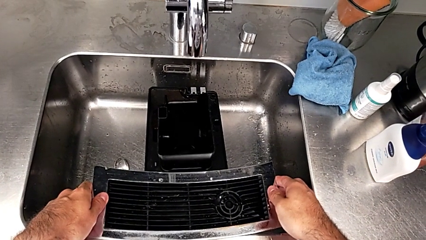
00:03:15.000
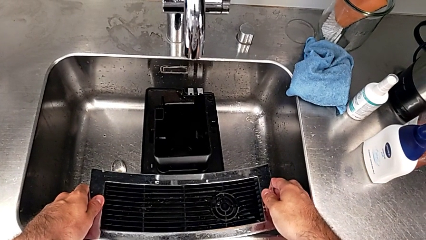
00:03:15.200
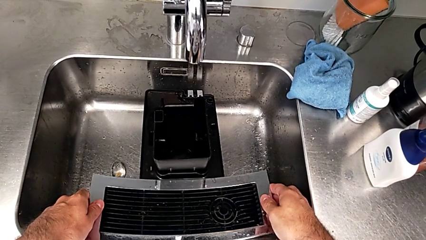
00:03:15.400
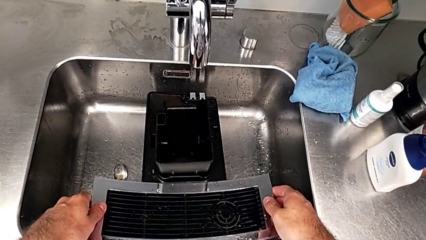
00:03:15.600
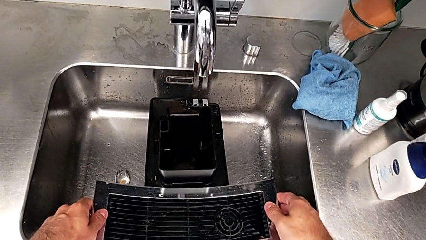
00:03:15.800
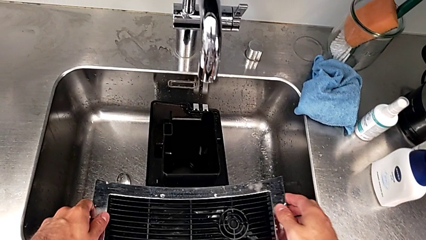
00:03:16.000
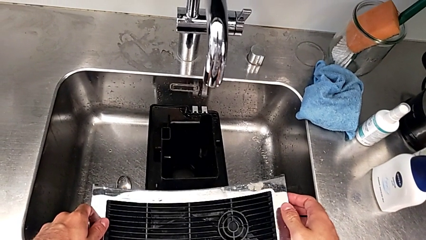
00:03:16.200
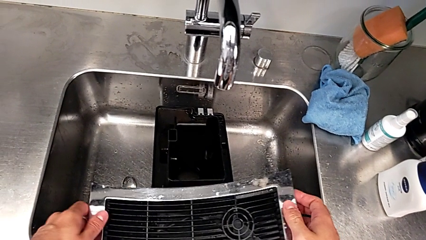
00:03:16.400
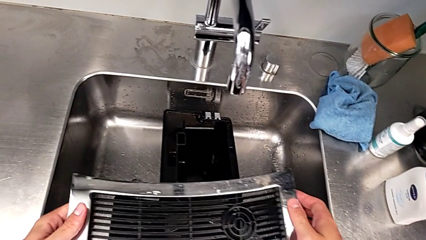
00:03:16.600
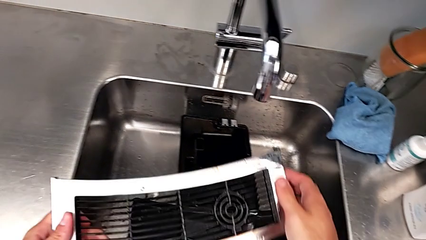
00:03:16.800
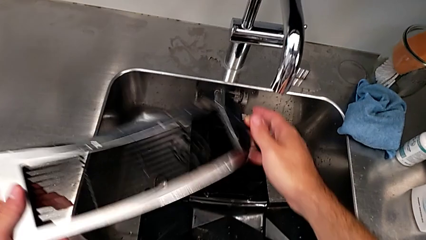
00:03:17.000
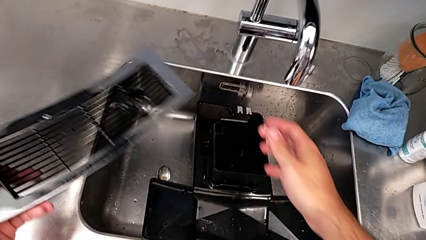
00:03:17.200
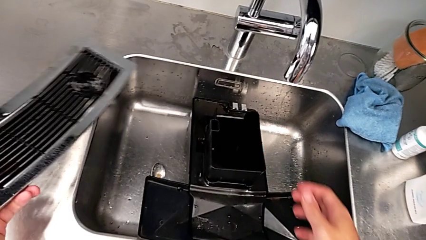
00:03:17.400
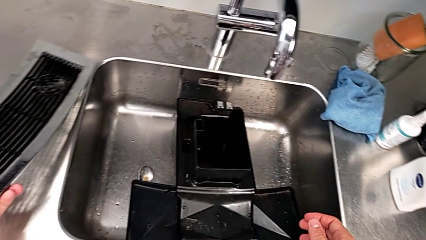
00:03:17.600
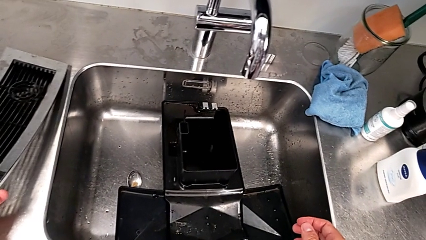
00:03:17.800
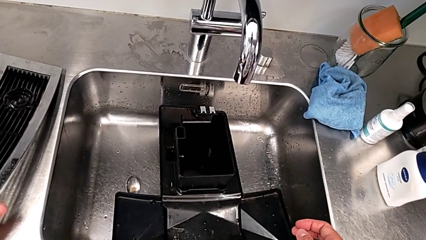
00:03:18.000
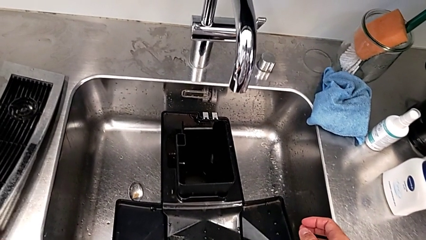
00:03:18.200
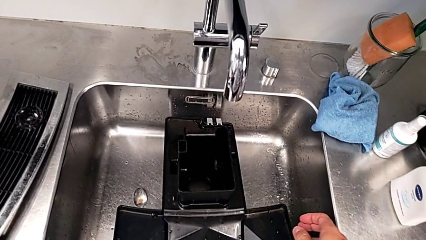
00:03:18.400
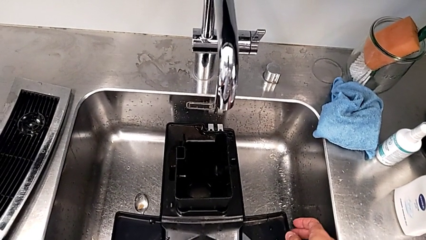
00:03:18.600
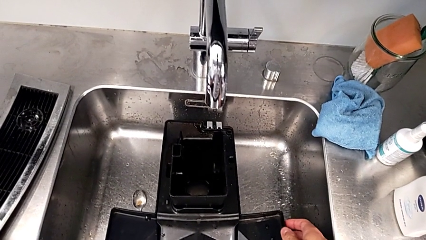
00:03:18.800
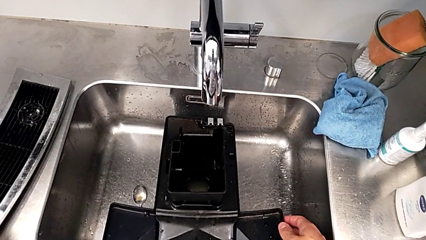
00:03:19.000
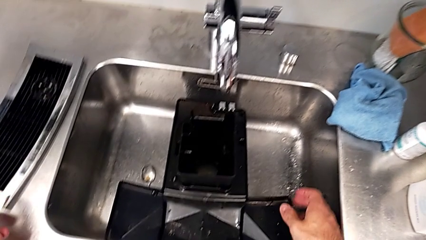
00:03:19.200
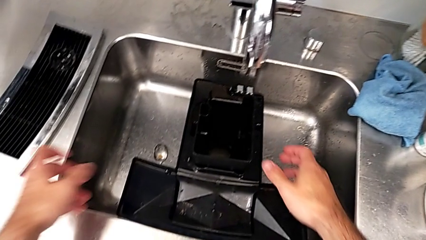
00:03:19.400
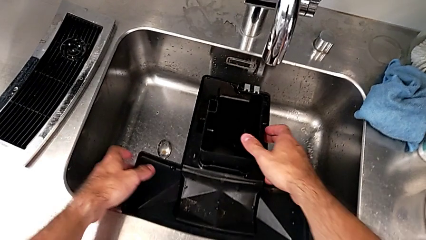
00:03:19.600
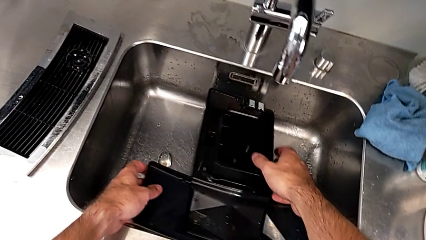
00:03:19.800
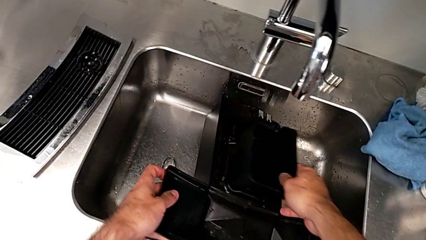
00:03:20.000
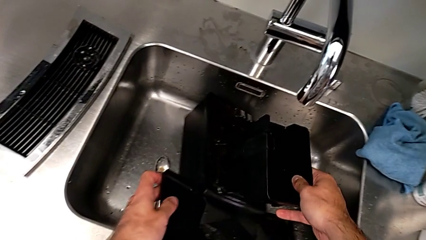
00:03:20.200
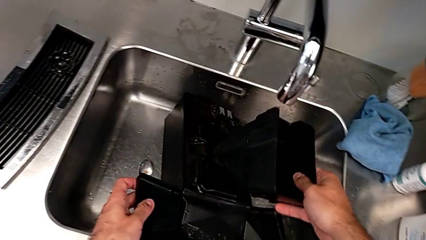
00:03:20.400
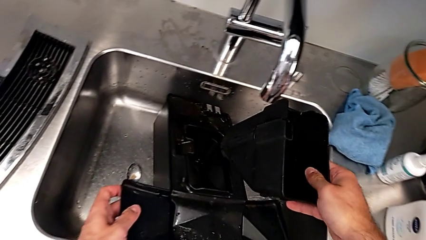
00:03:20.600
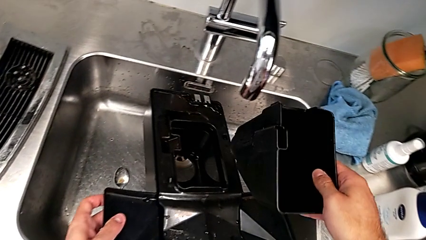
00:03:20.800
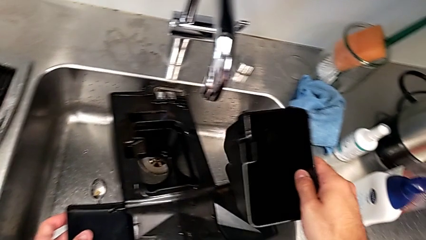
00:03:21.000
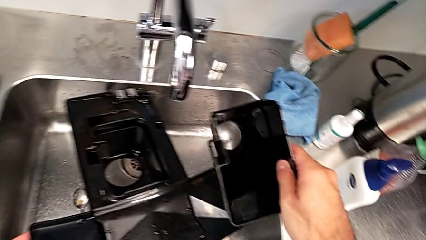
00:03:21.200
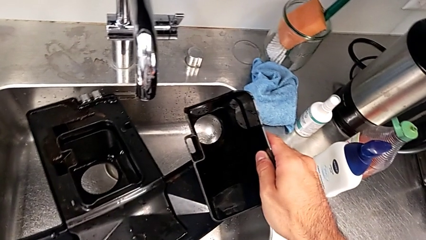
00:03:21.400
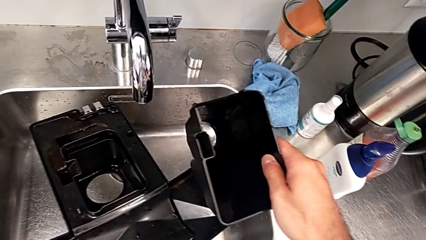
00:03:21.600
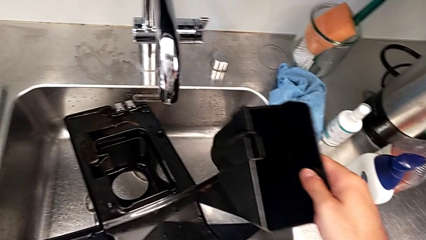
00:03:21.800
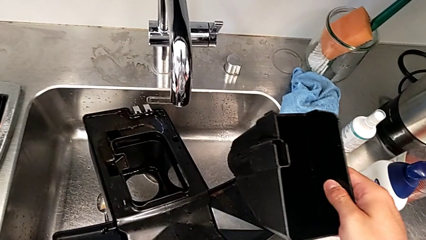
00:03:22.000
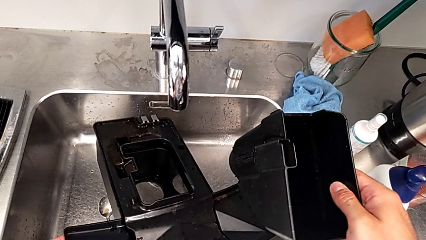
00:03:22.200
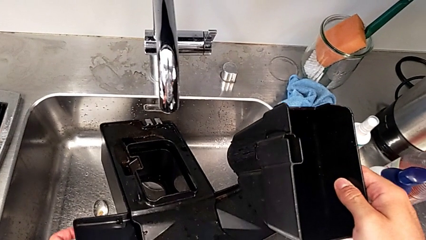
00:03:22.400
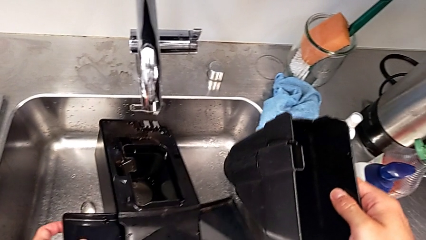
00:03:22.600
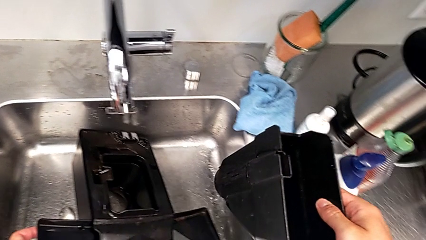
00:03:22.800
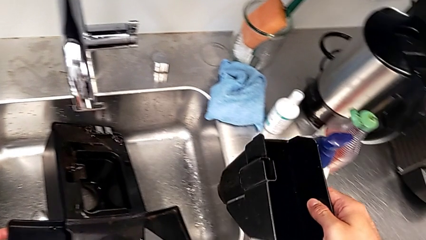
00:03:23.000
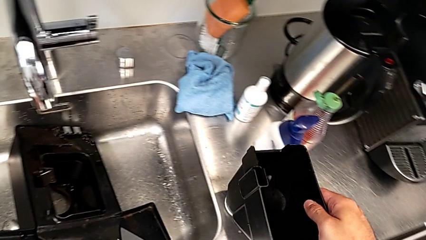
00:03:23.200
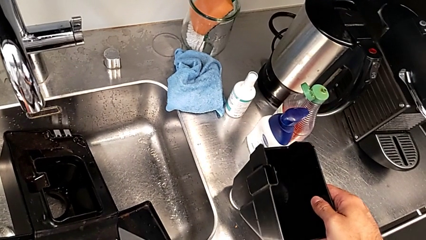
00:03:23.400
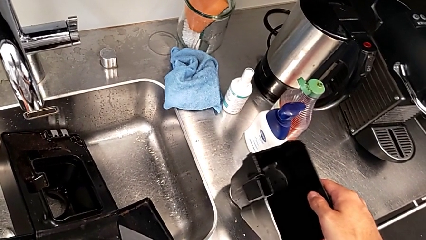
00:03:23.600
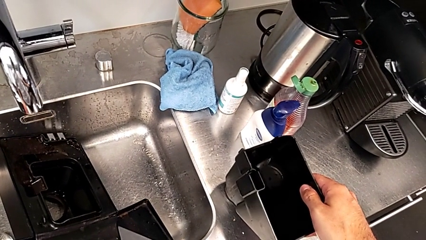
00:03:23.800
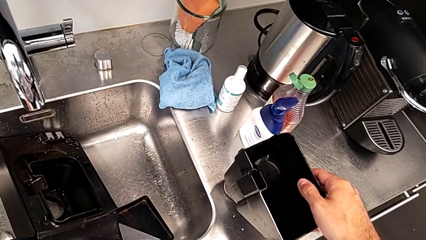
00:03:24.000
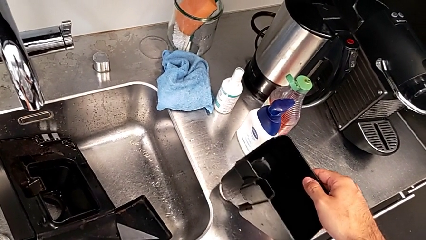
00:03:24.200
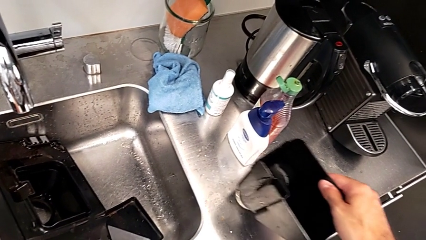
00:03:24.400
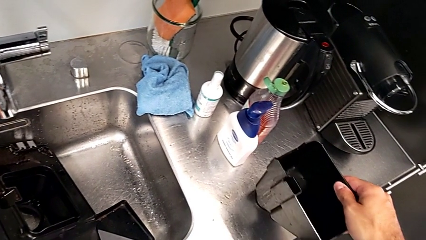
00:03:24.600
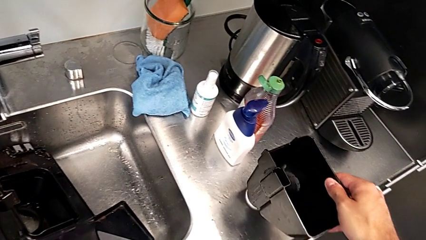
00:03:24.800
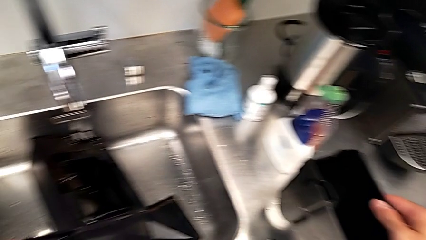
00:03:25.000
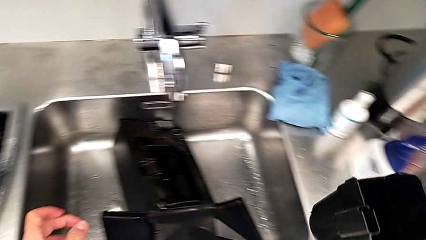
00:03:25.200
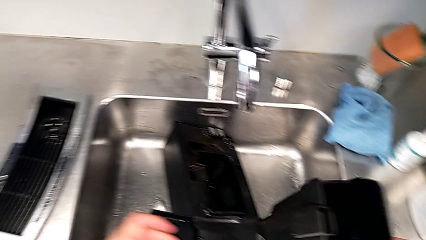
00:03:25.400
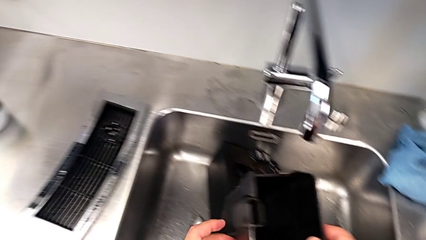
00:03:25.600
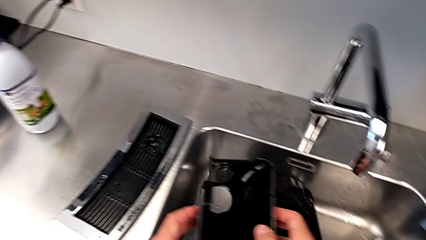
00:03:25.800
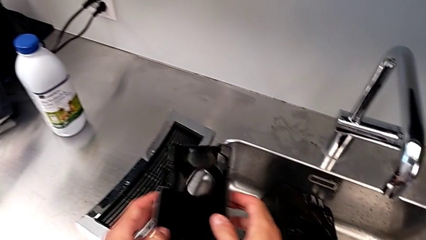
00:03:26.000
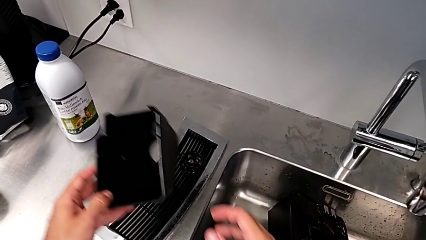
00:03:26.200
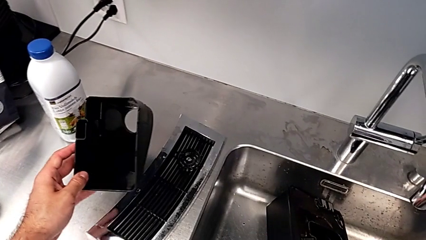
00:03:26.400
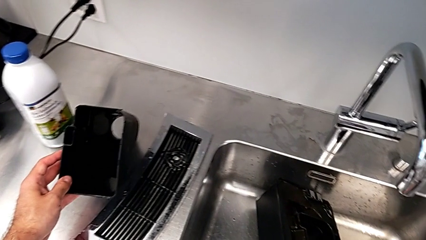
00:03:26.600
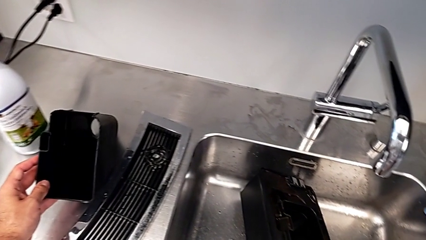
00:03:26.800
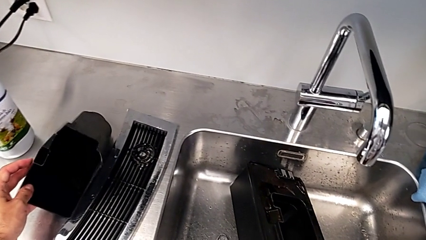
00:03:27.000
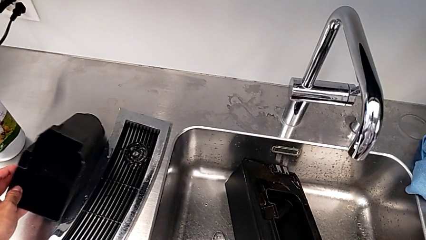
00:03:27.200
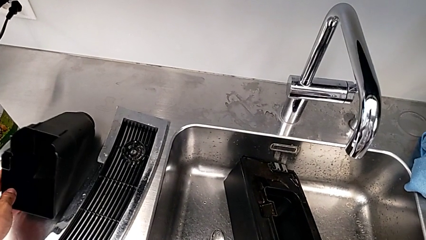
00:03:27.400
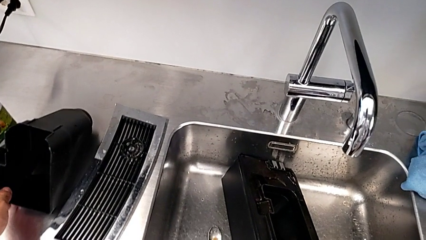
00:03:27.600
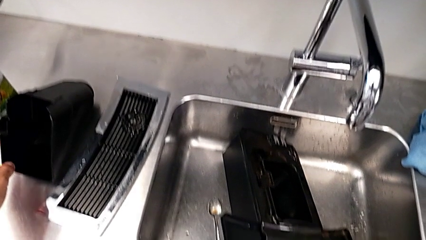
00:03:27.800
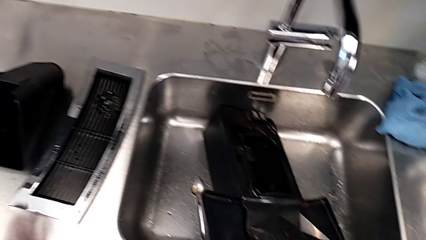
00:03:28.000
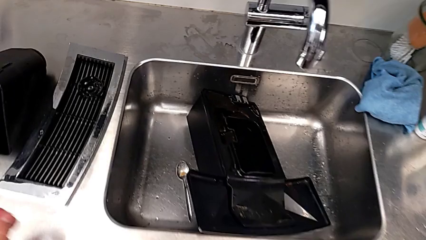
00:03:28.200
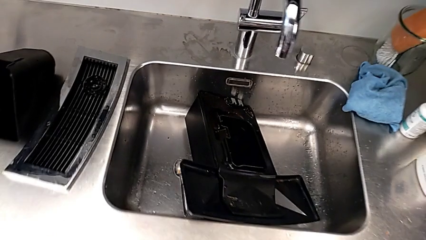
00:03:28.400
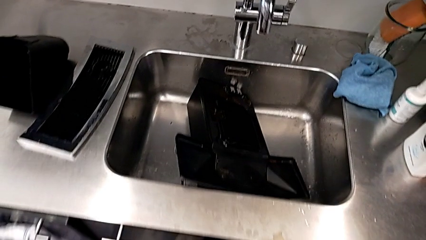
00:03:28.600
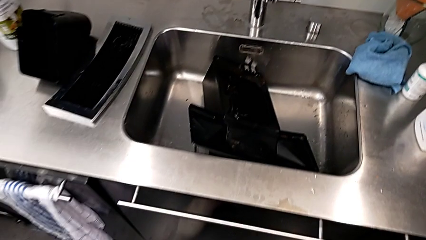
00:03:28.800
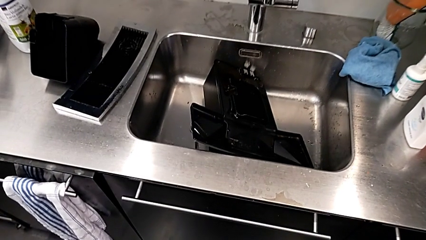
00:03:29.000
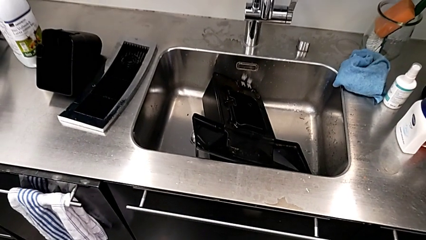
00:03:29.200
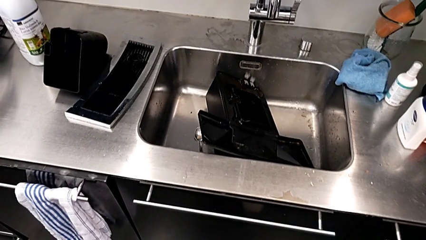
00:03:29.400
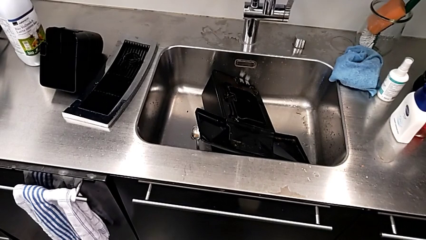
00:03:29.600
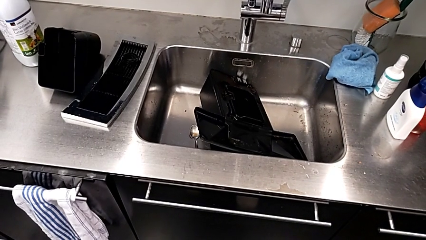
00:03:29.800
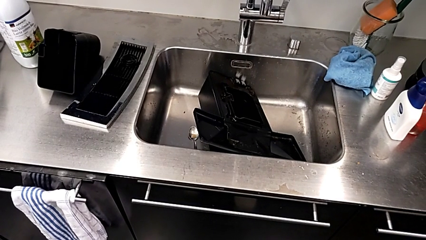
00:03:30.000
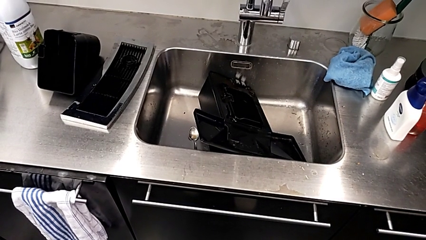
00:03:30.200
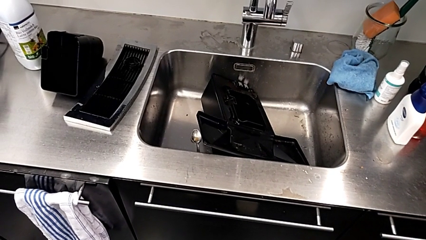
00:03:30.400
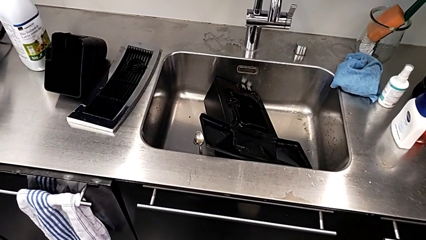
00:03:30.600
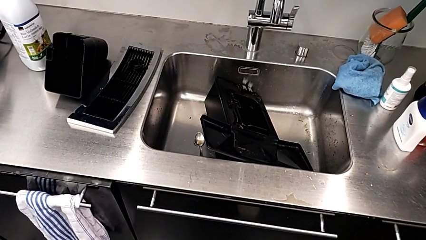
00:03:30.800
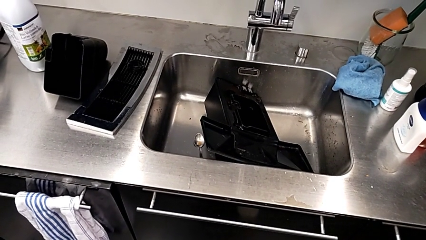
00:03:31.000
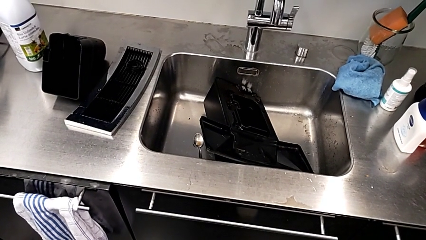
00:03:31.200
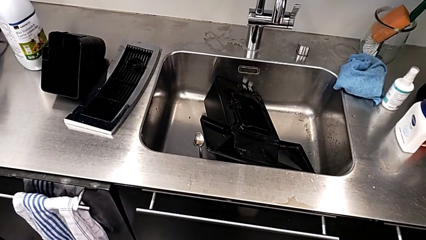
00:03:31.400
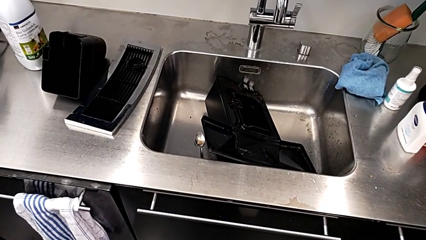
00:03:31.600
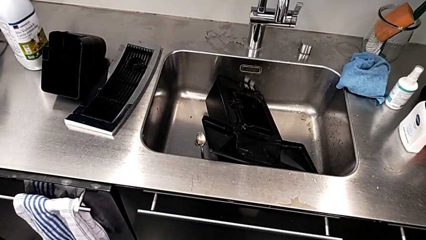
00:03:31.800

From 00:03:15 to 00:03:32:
The camera wearer is emptying the drip tray every day. They keep placing the top drip tray, grab the drip tray, withdraw it and place it.
